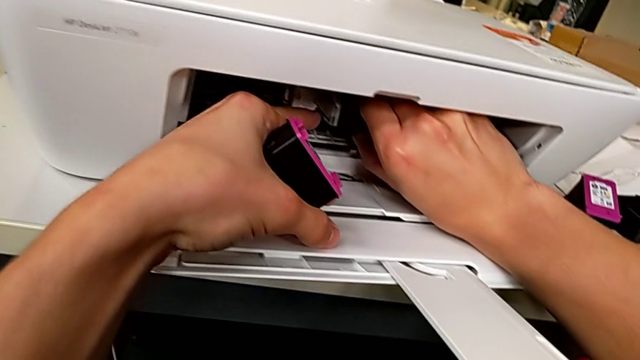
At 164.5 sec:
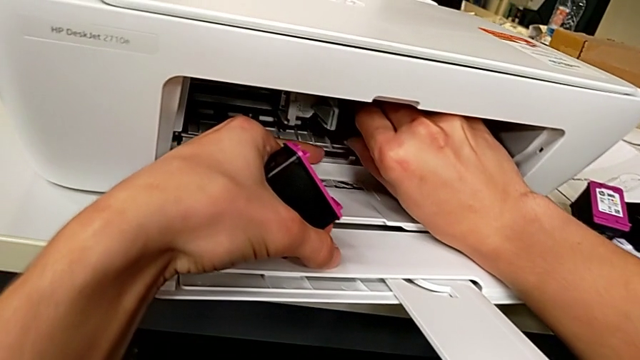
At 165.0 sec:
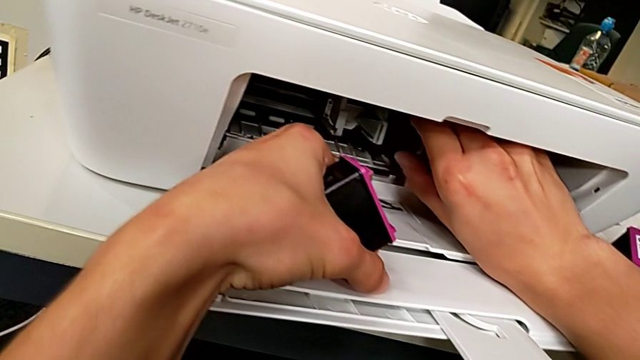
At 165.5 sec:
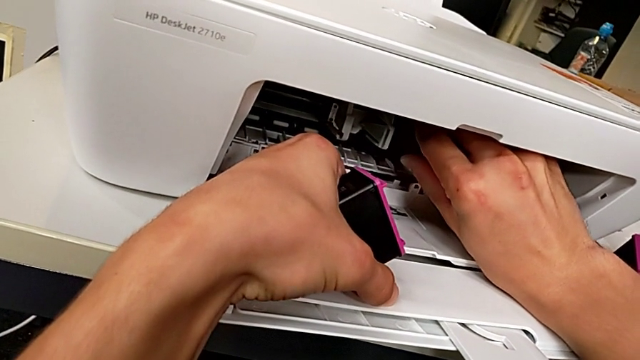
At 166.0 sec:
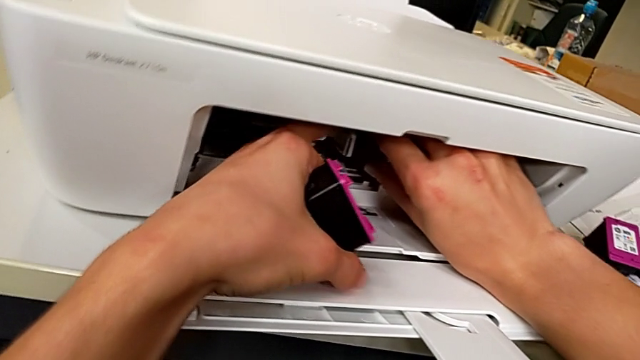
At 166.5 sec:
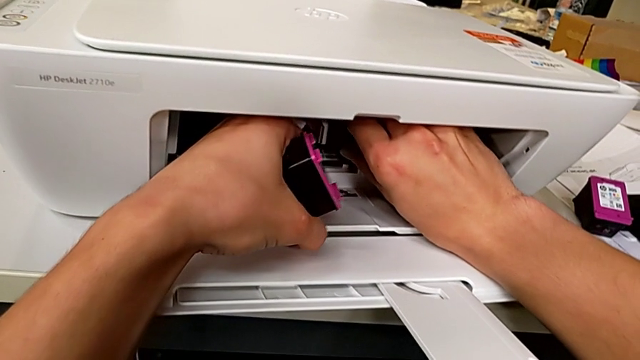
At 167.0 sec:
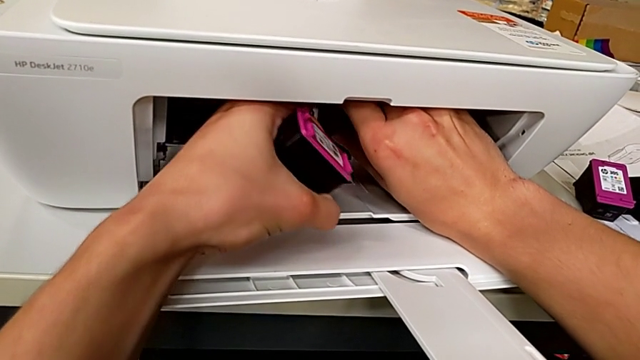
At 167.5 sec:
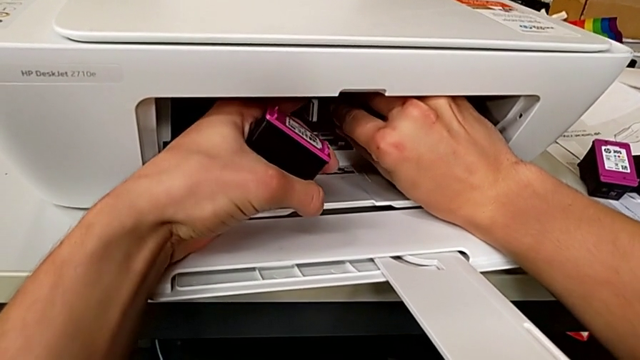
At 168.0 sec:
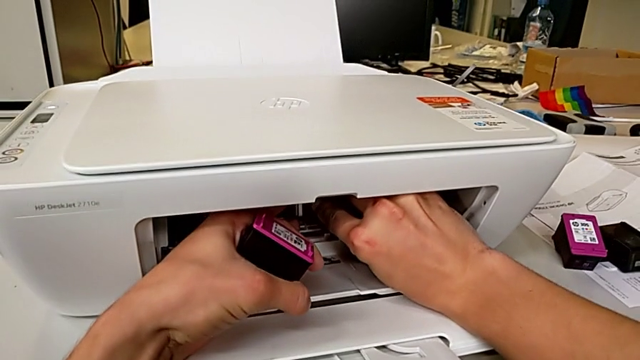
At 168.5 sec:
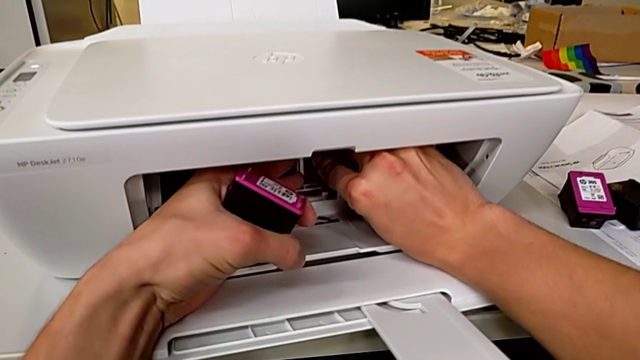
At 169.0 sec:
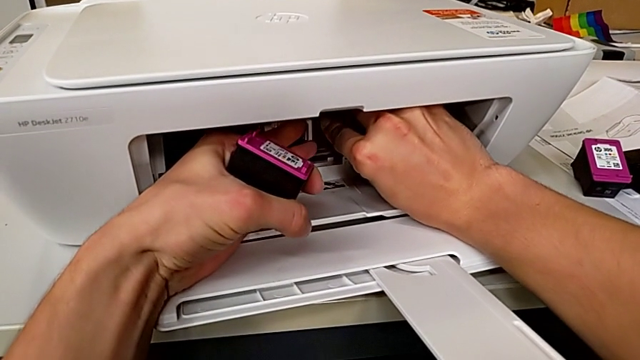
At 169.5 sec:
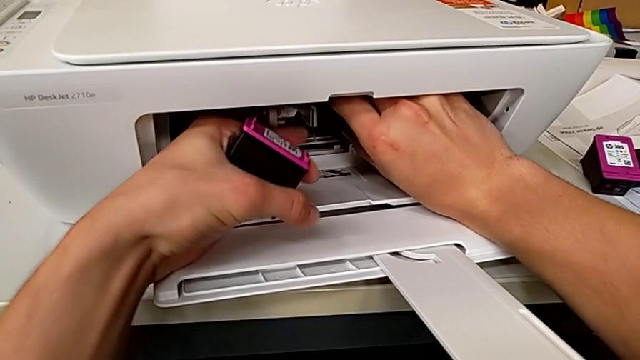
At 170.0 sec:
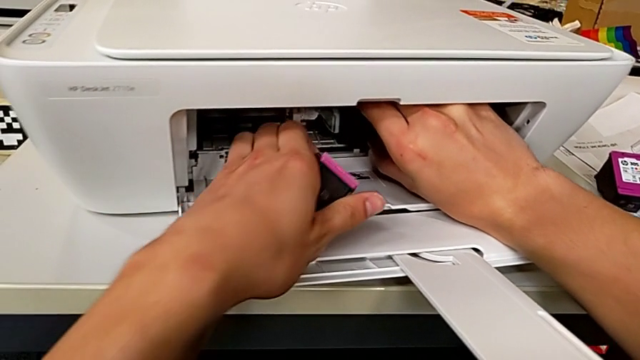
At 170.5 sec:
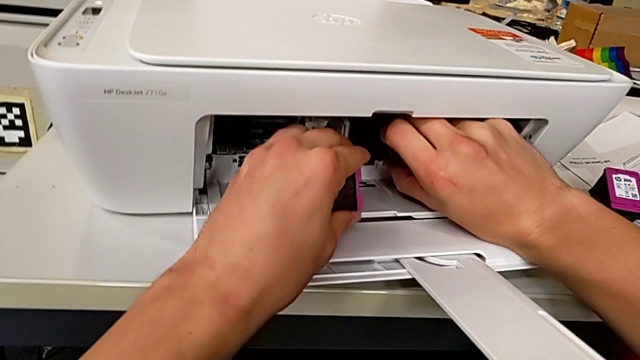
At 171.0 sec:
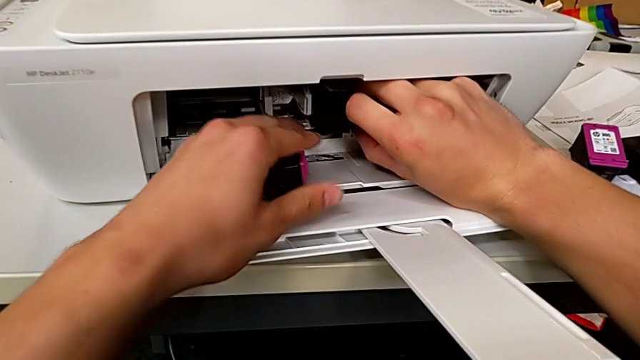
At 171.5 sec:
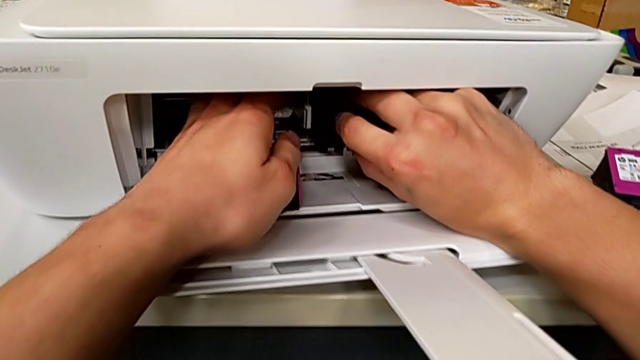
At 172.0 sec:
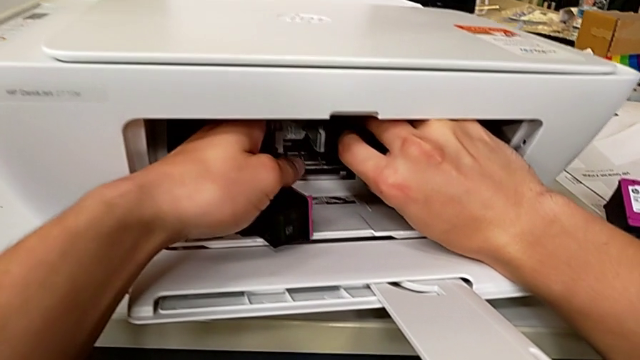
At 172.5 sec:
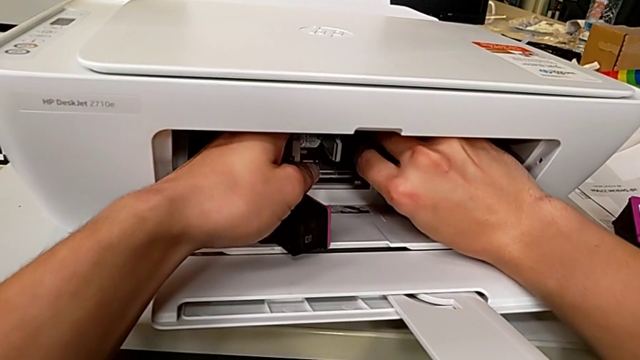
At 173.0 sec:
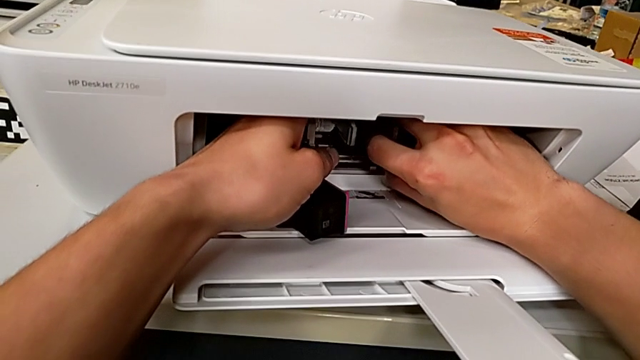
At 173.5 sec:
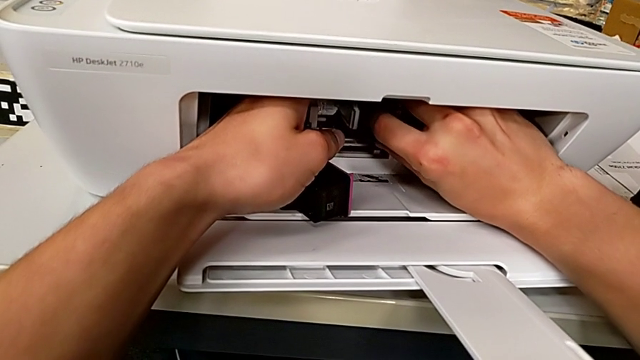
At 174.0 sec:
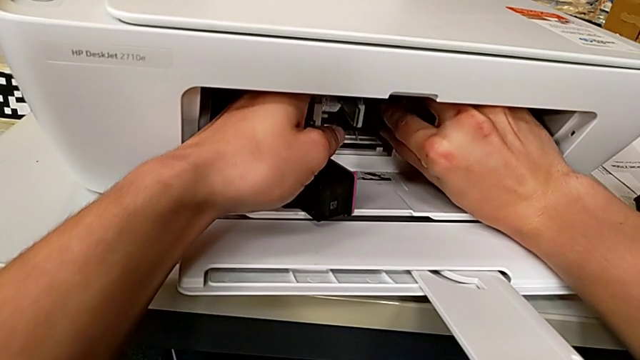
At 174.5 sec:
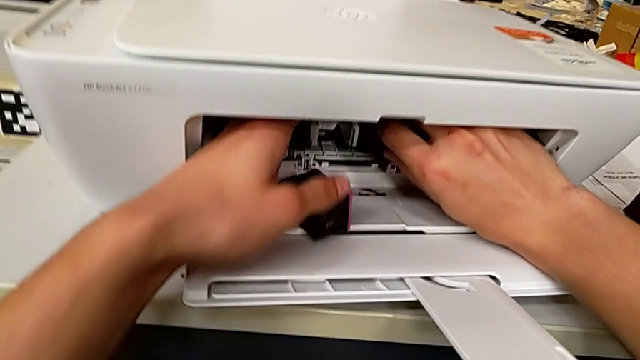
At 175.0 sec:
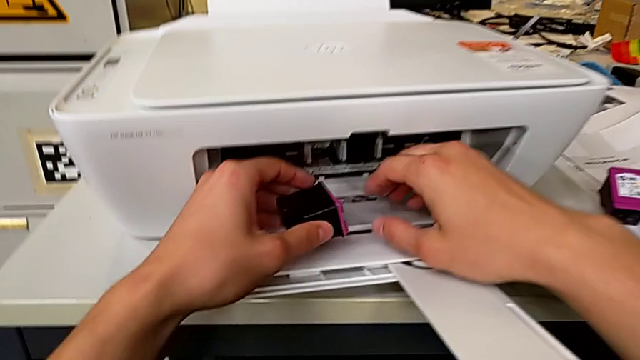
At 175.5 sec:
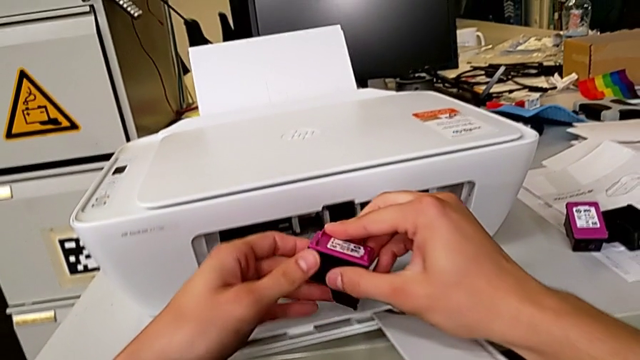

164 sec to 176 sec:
The camera wearer is inserting the ink cartridges into the printer. They keep inserting the ink cartridge and push it.

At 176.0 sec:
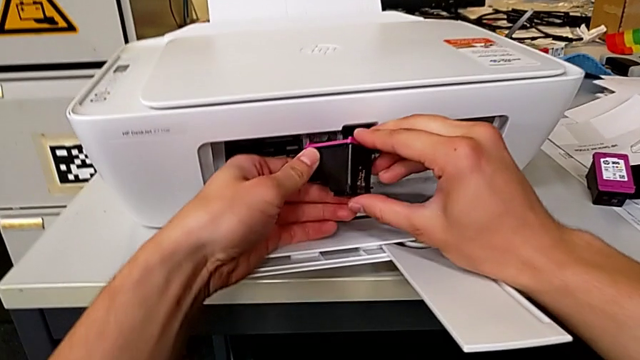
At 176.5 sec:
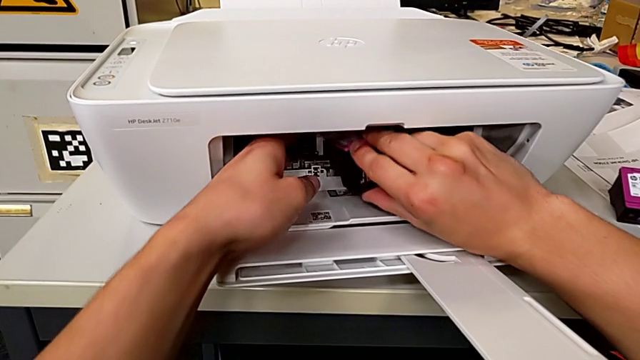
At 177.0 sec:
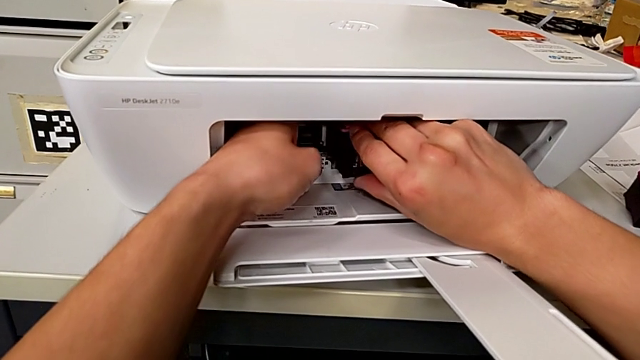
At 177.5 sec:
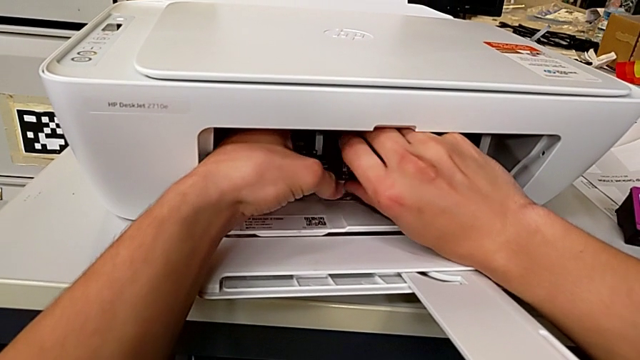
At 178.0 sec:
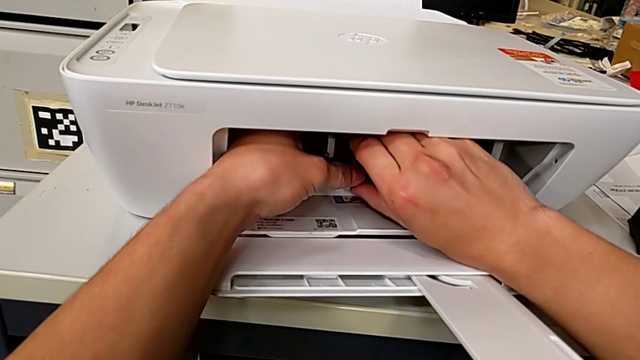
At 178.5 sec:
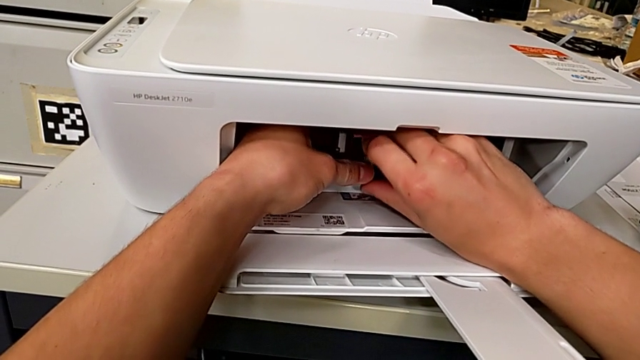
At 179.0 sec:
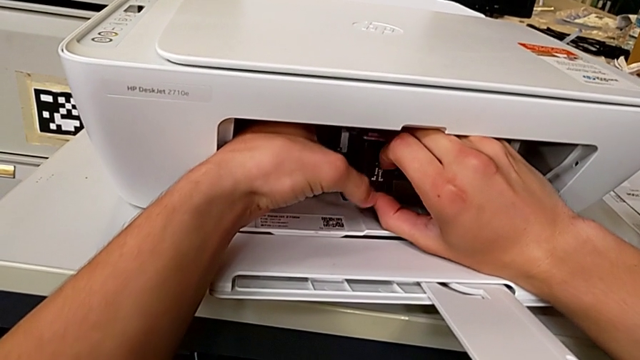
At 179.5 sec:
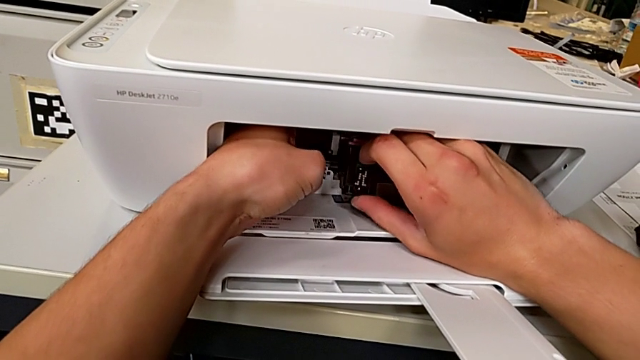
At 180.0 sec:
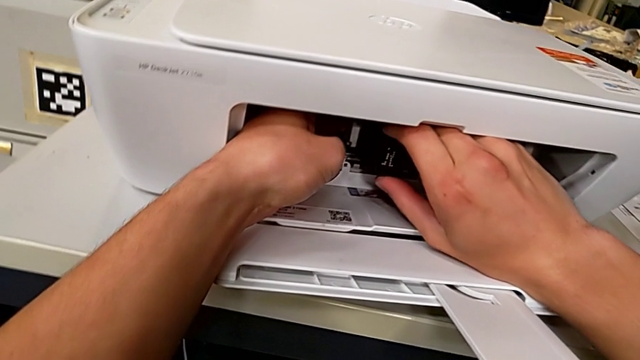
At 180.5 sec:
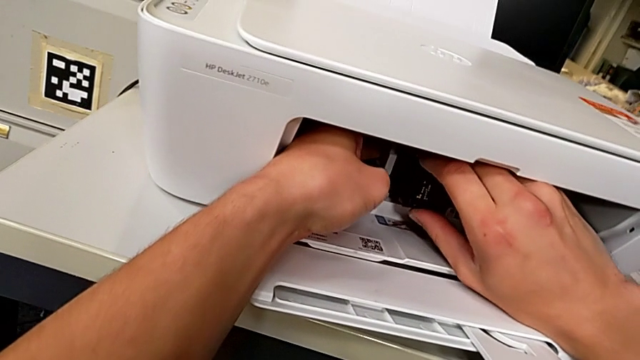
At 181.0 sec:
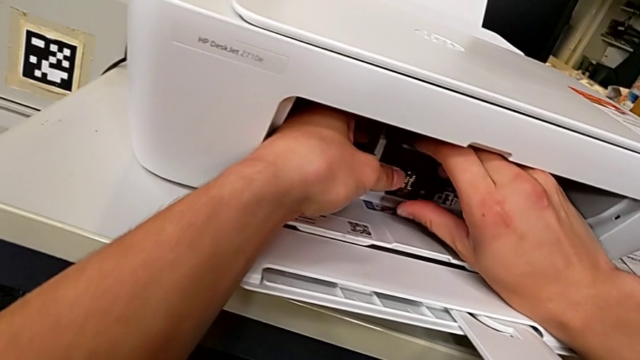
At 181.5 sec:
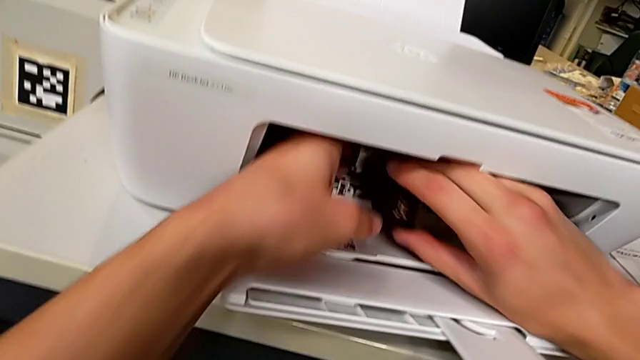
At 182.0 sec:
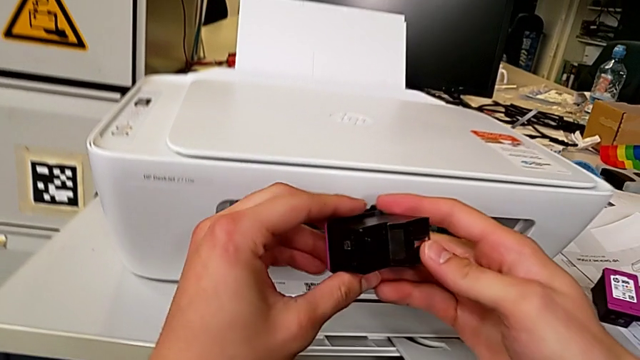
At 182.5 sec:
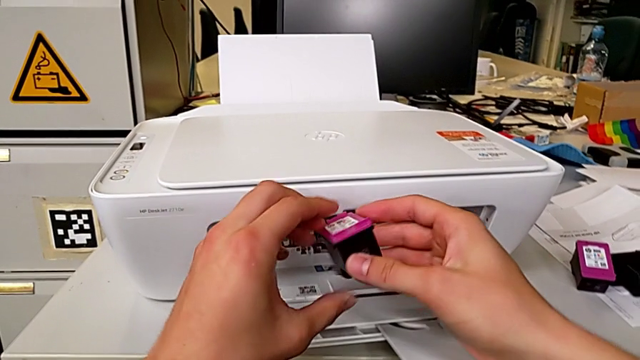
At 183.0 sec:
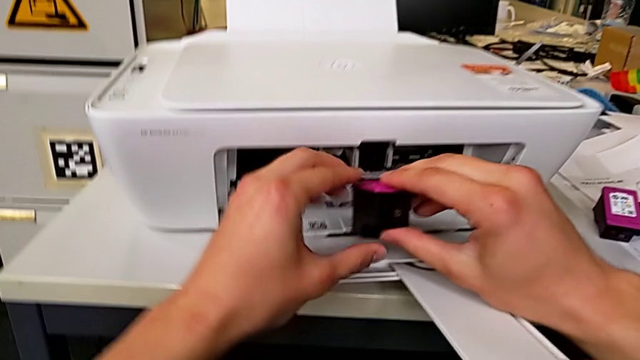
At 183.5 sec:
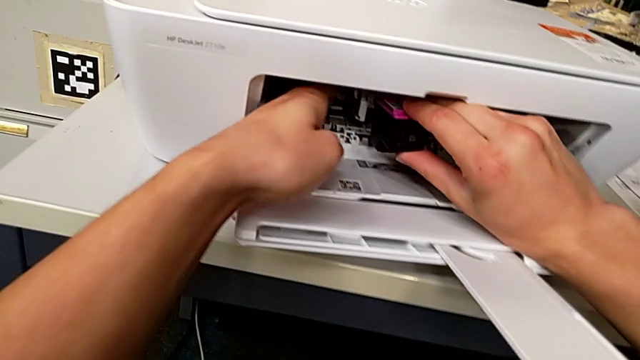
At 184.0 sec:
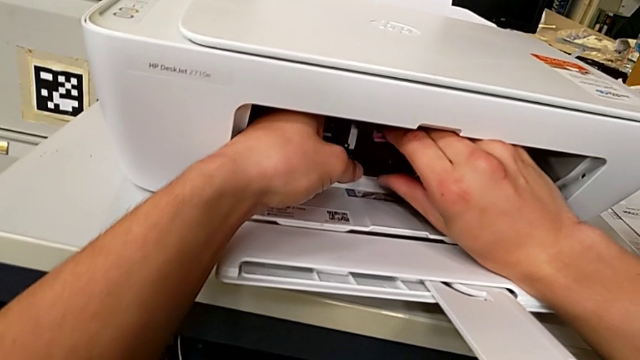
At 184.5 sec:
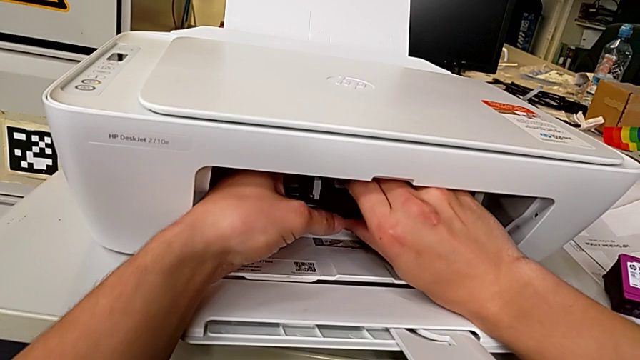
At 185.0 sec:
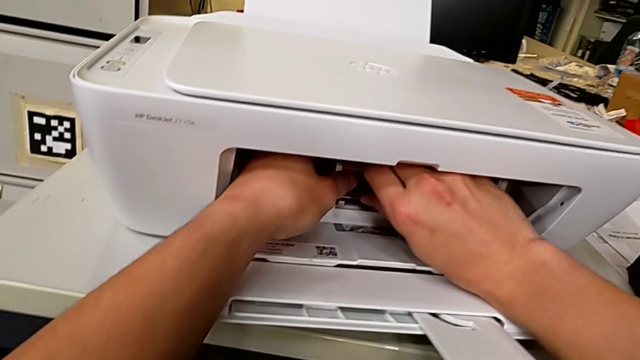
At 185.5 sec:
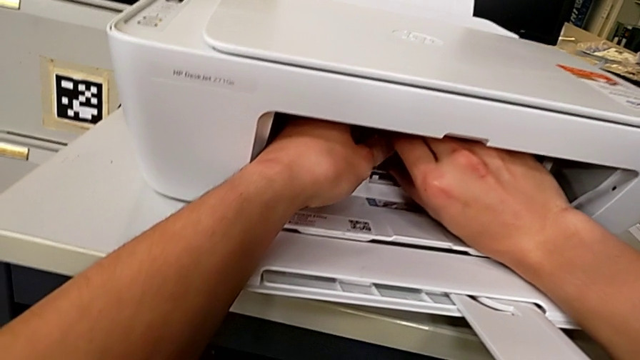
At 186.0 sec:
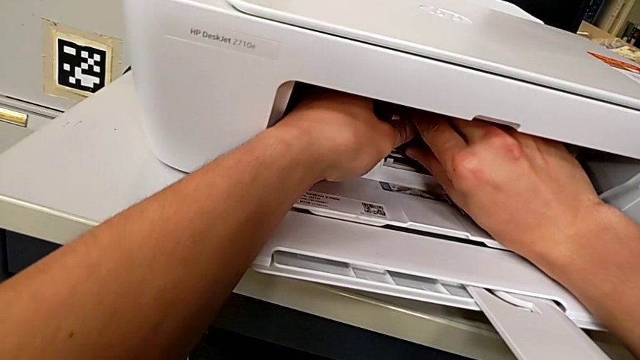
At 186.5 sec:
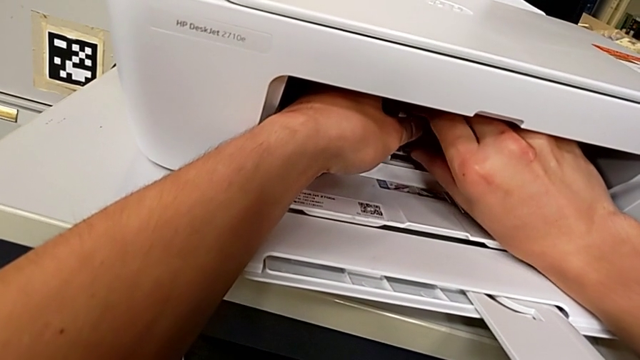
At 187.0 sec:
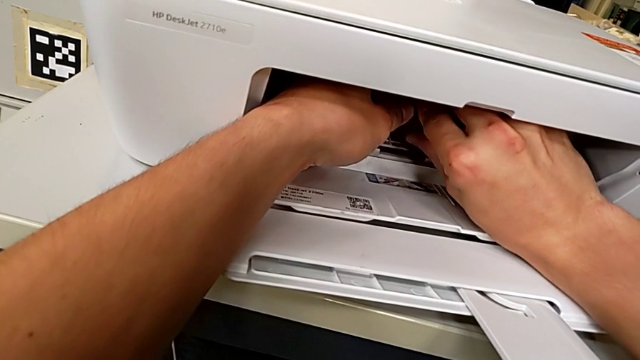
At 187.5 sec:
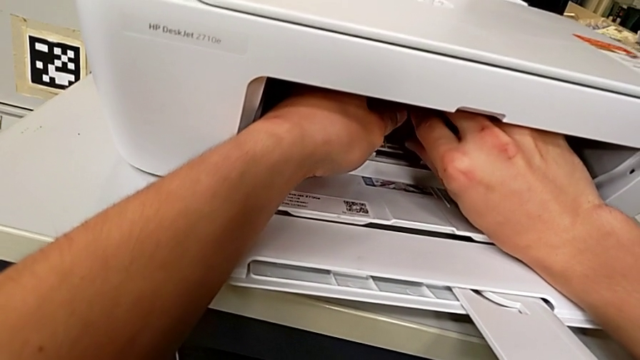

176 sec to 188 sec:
The camera wearer is inserting the ink cartridges into the printer. They insert the ink cartridge, rotate it, insert it and press it.
